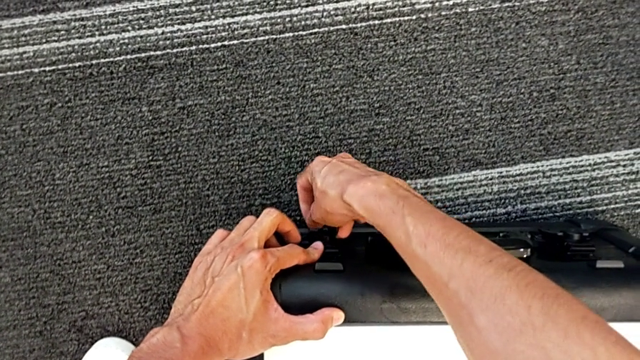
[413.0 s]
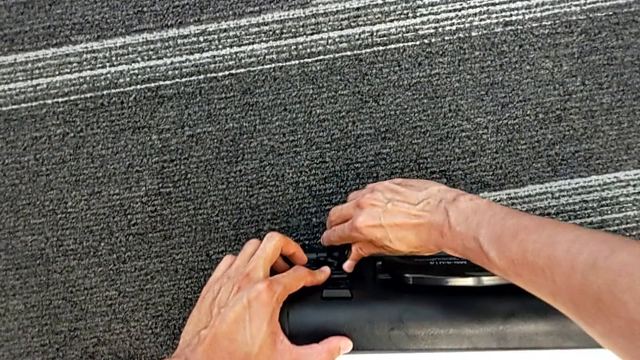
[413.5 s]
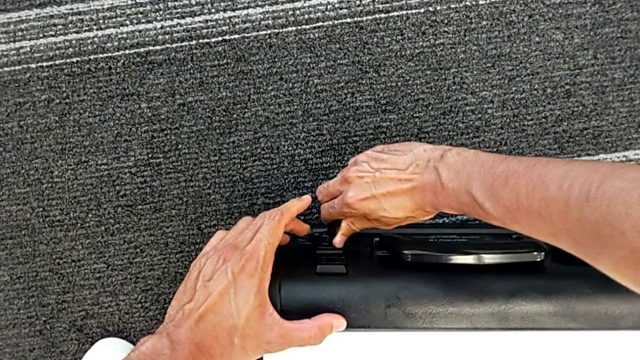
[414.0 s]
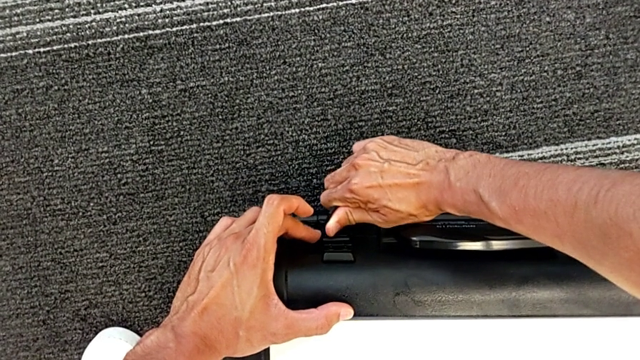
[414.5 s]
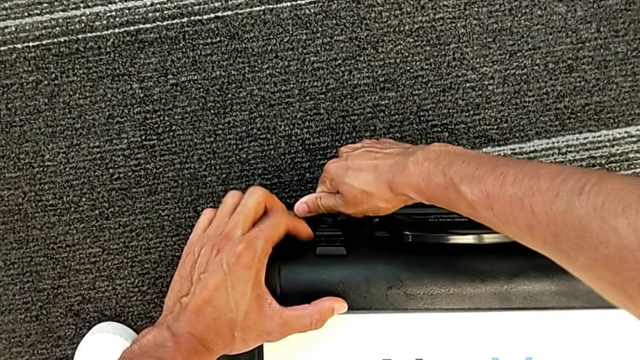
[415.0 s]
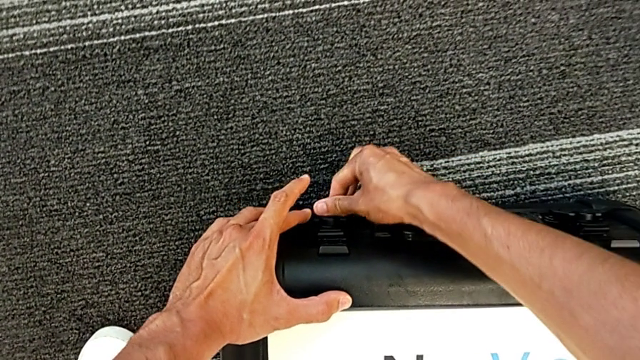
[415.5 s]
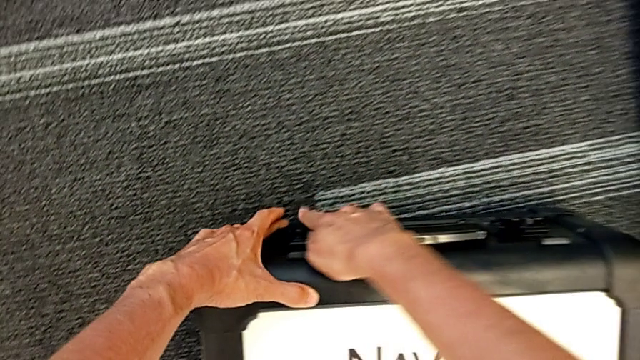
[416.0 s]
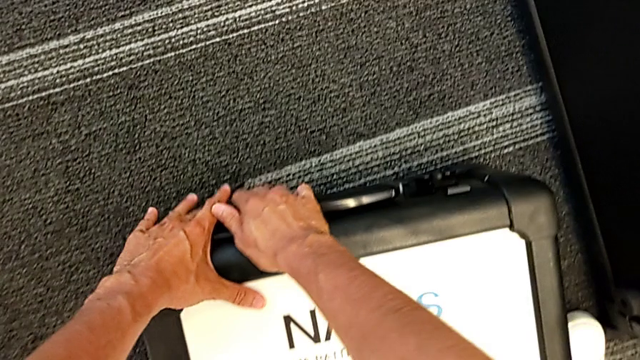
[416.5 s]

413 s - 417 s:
The camera wearer is closing the battery box. They grab the left box lock, rotate it and close it.

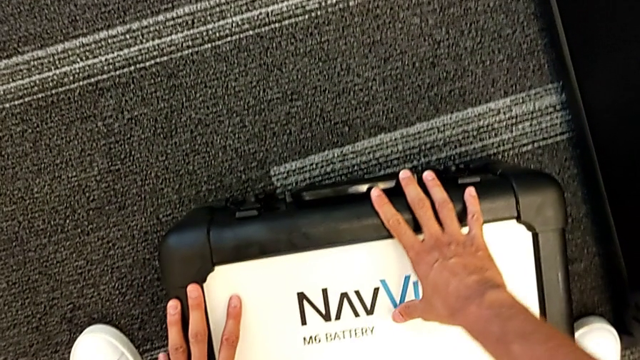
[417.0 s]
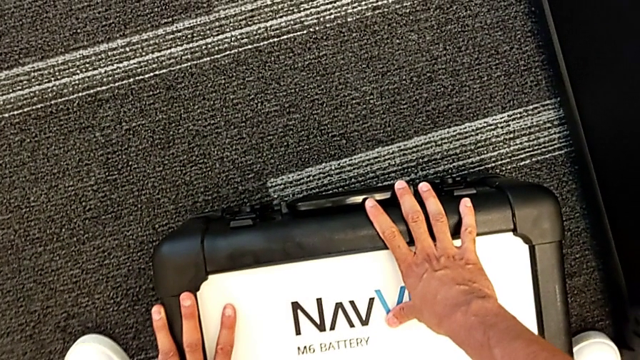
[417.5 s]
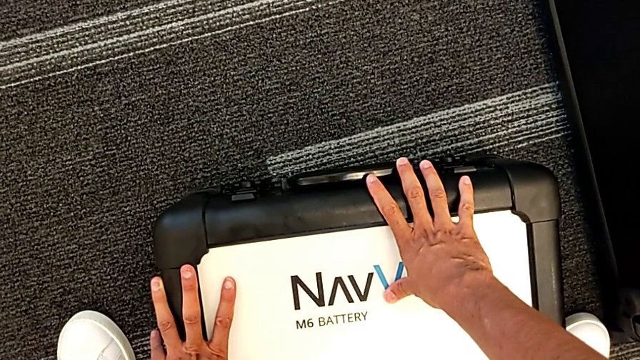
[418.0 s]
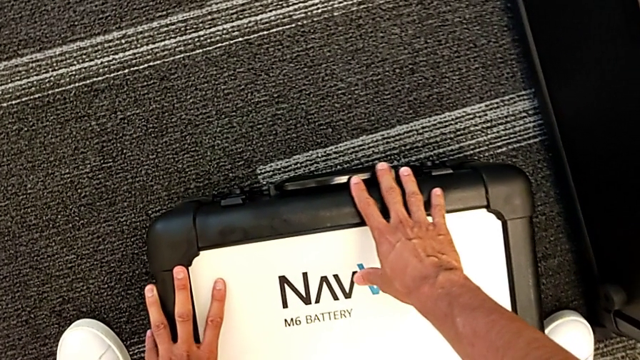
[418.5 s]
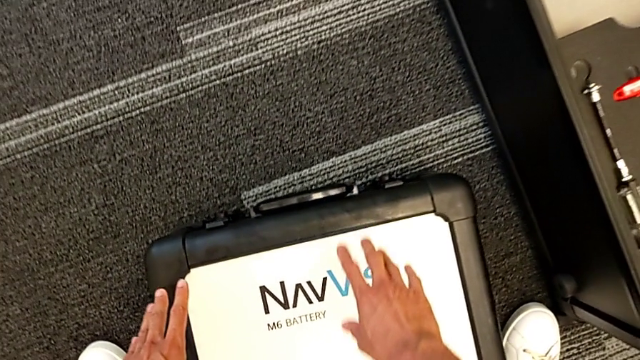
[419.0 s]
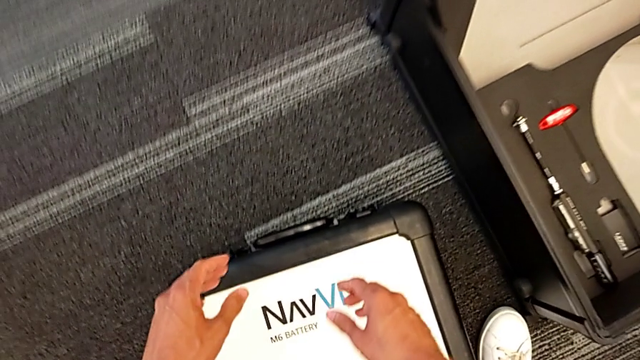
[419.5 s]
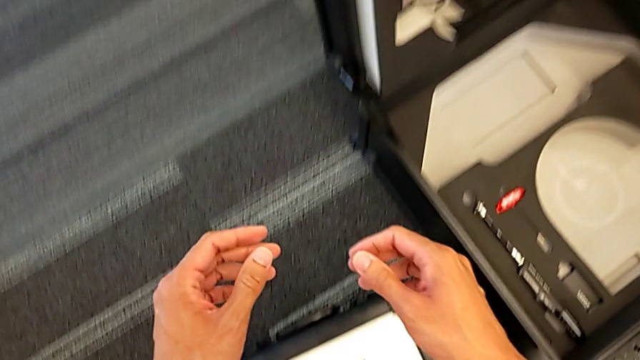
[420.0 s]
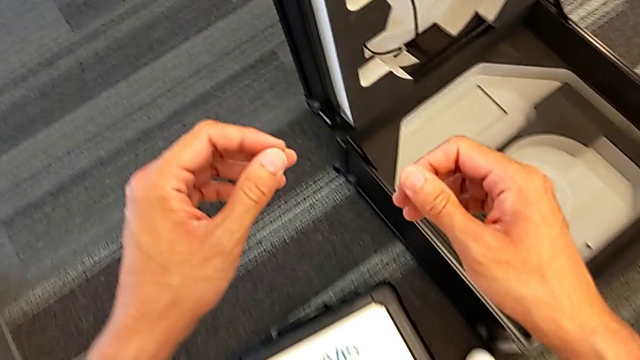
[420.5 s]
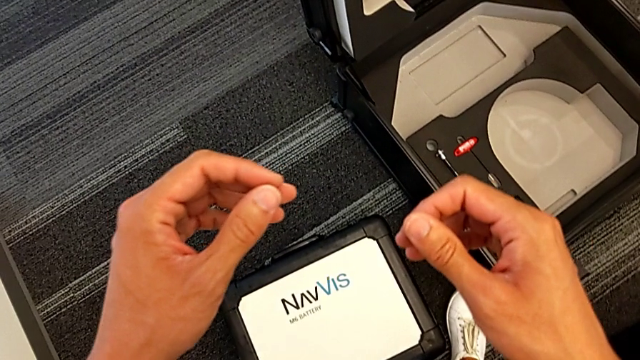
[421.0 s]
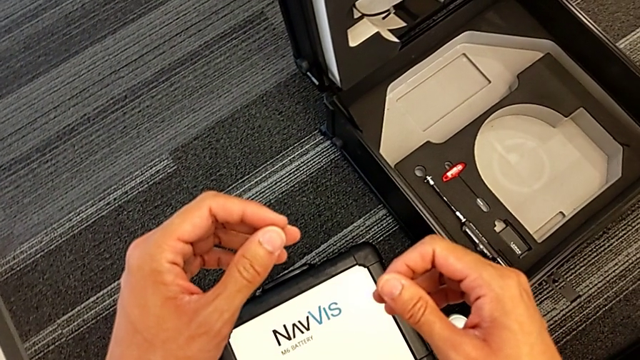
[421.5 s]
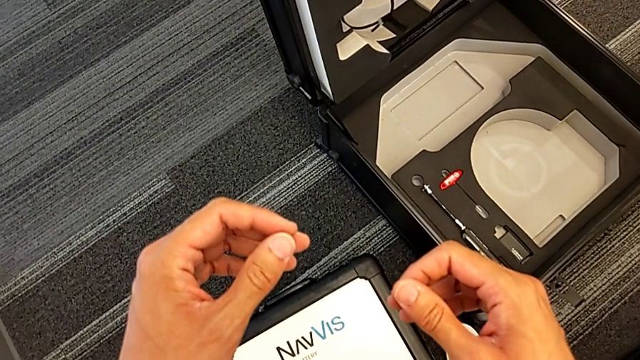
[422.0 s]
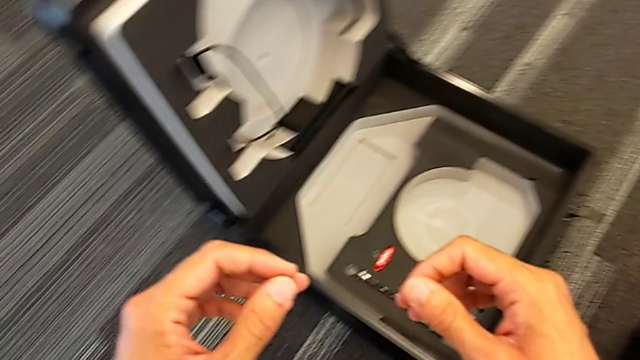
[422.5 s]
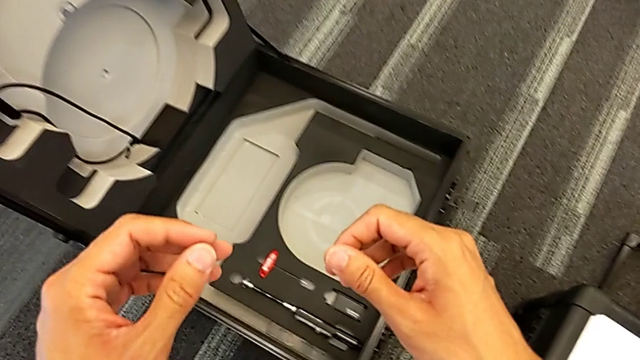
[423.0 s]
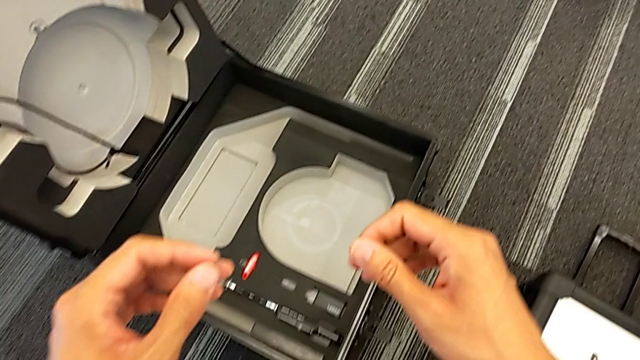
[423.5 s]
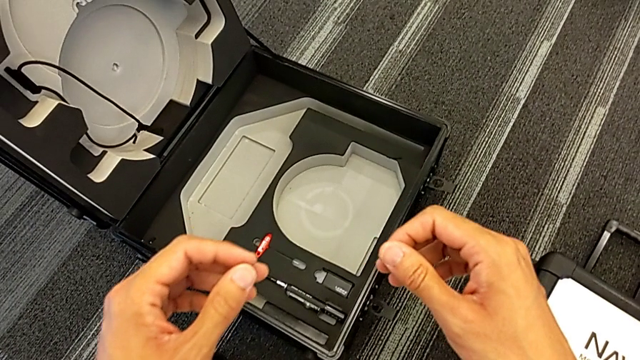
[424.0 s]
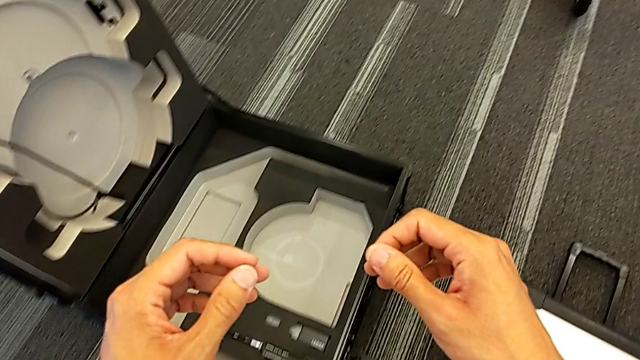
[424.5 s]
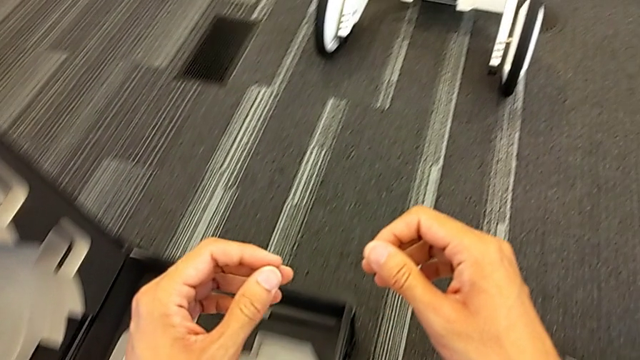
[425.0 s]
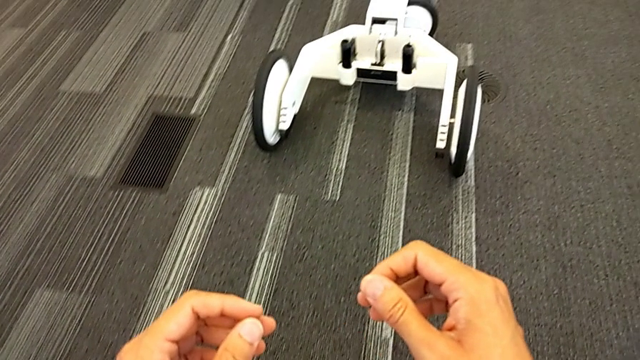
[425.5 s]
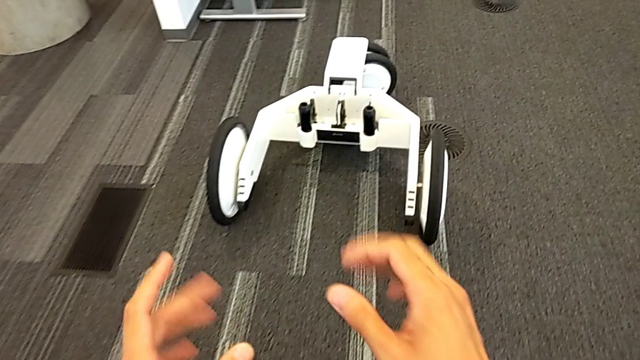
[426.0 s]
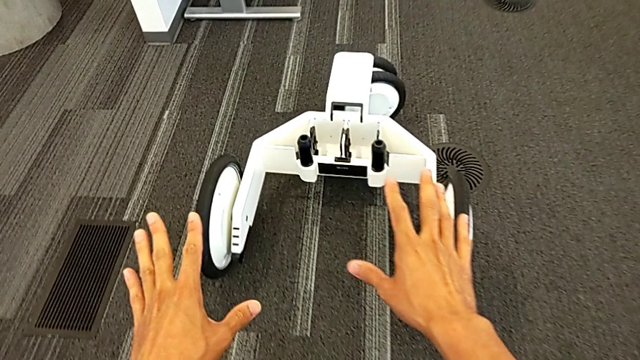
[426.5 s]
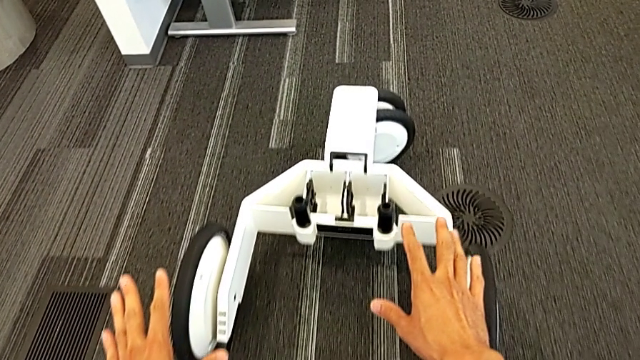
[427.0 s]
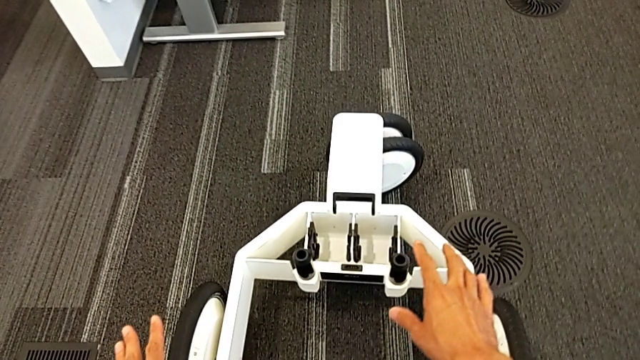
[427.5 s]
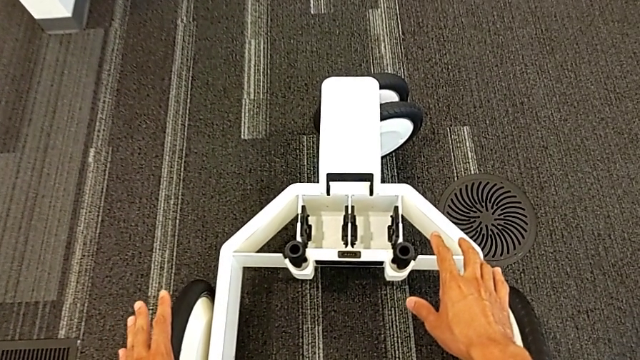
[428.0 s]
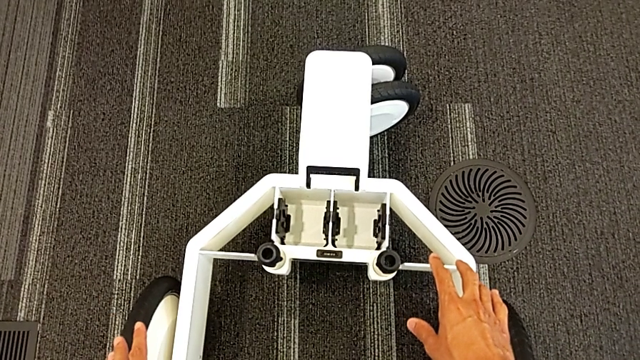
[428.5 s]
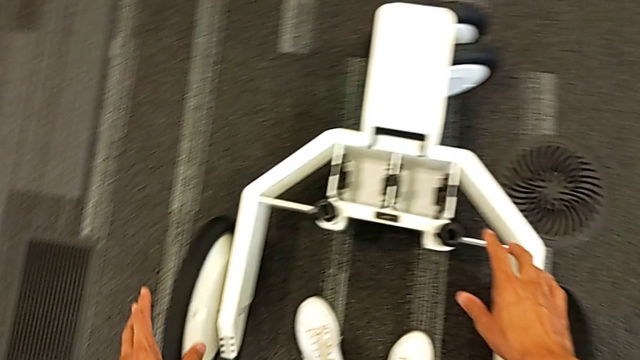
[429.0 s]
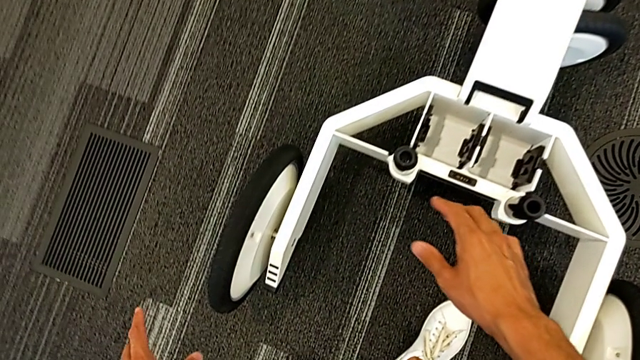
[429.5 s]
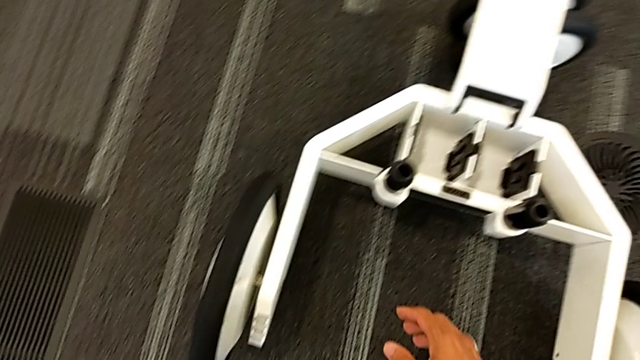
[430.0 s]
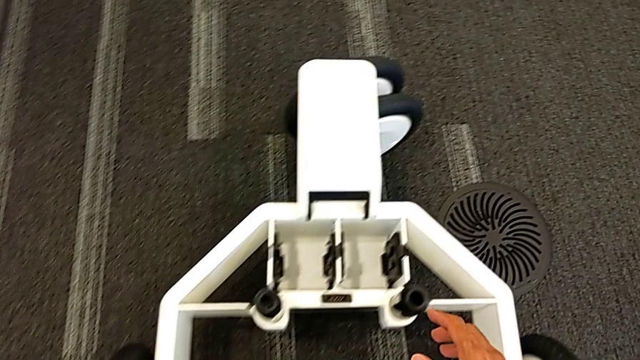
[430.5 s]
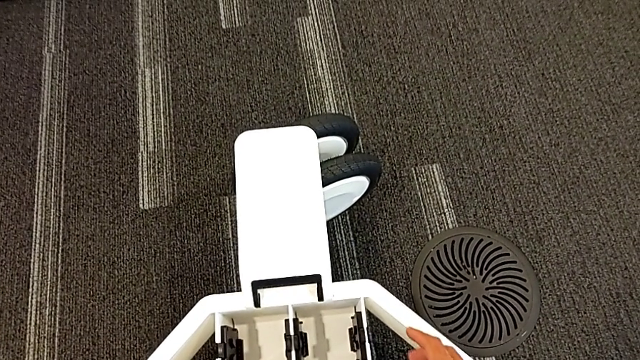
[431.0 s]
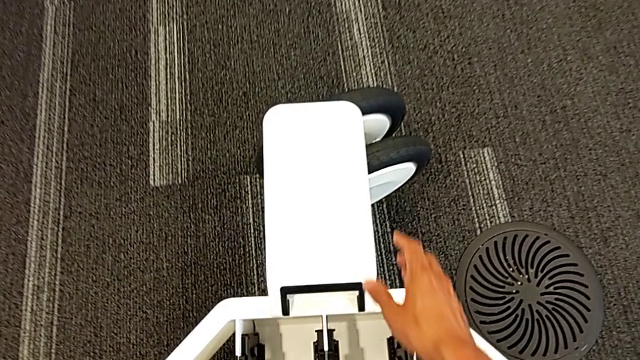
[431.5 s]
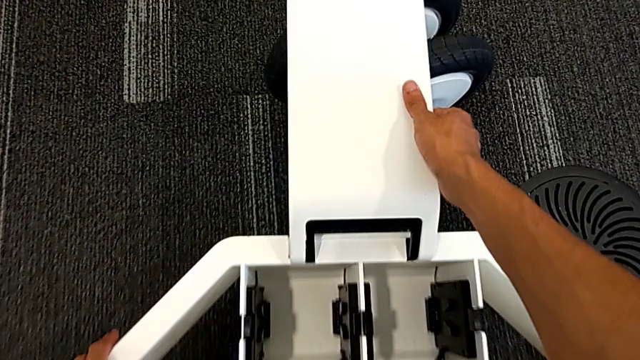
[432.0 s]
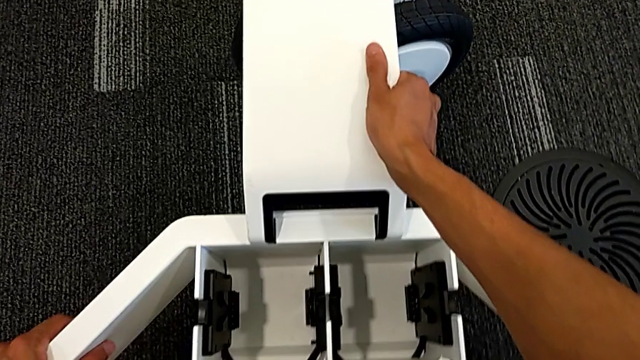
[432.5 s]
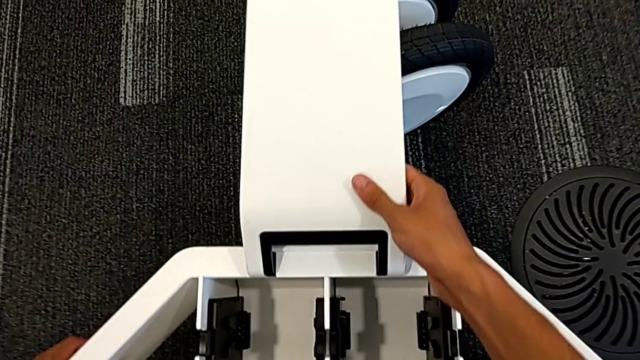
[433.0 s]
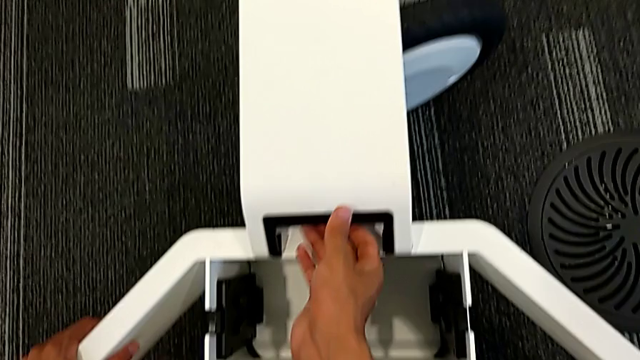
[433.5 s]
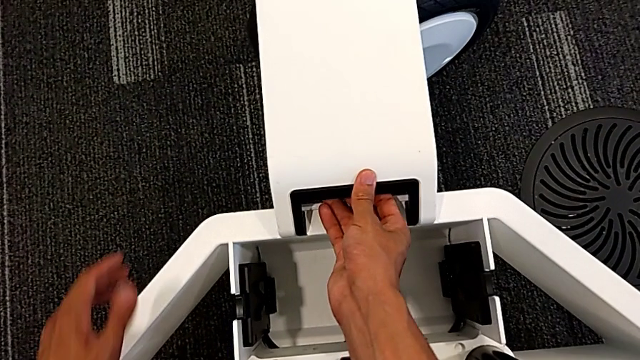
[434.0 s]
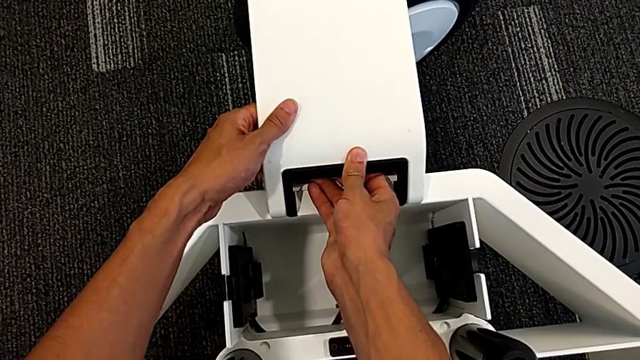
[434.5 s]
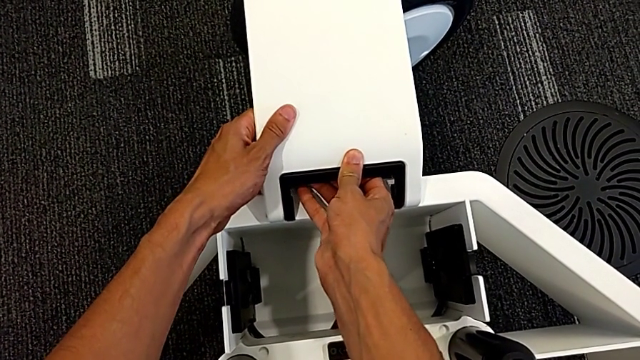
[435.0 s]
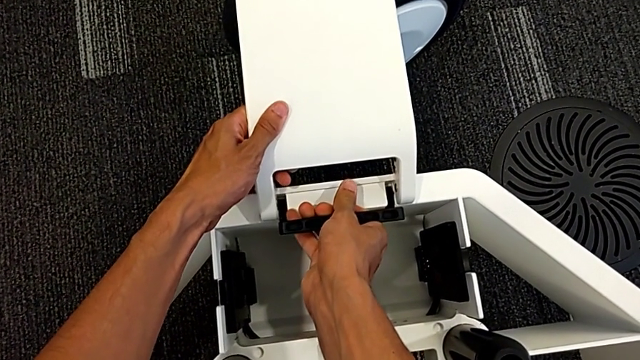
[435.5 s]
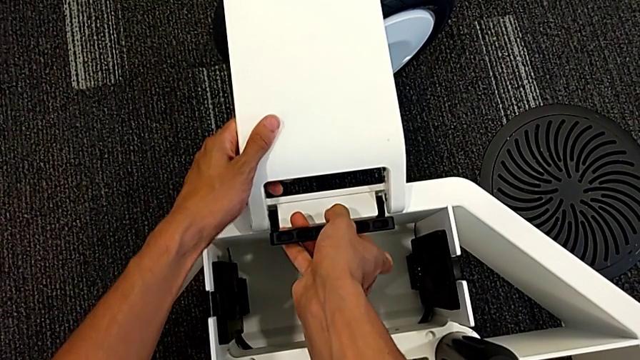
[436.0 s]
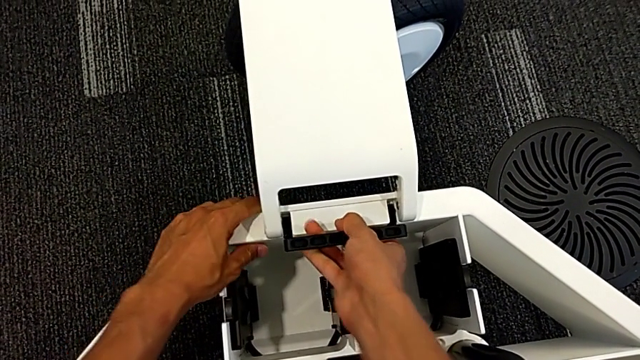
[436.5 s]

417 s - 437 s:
The camera wearer is removing the wheels from the wheel unit. They grab the front wheel lock and unlock the middle front wheel lock.
